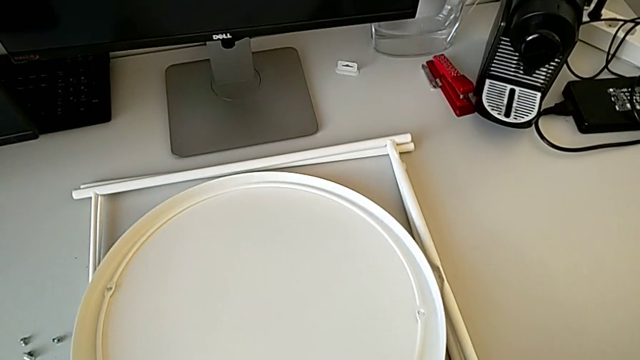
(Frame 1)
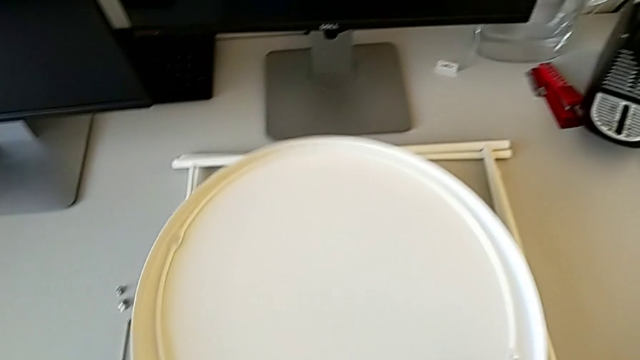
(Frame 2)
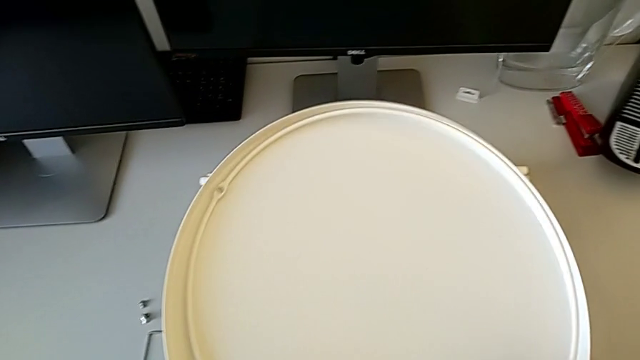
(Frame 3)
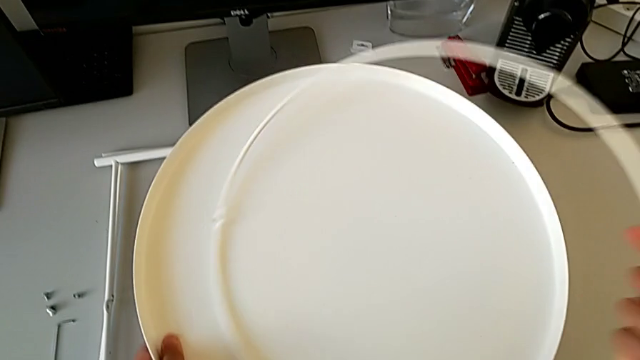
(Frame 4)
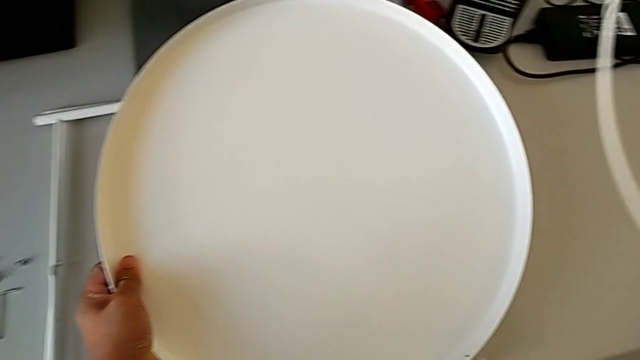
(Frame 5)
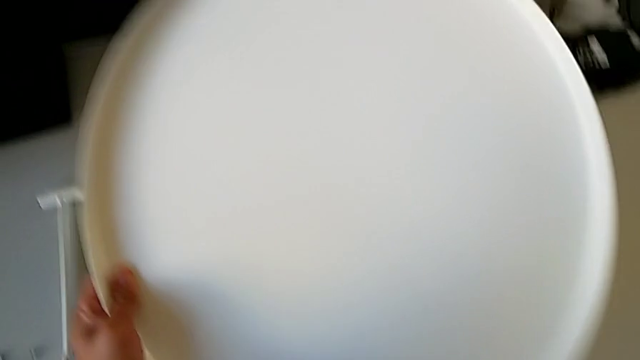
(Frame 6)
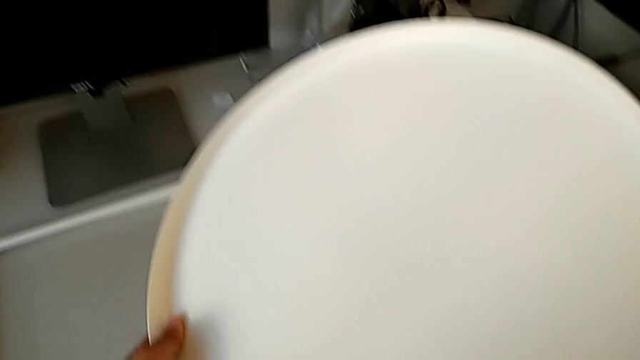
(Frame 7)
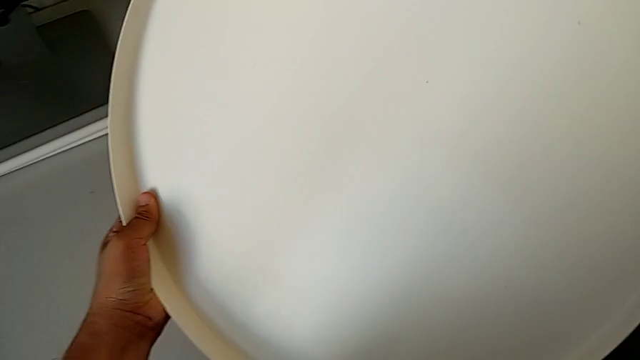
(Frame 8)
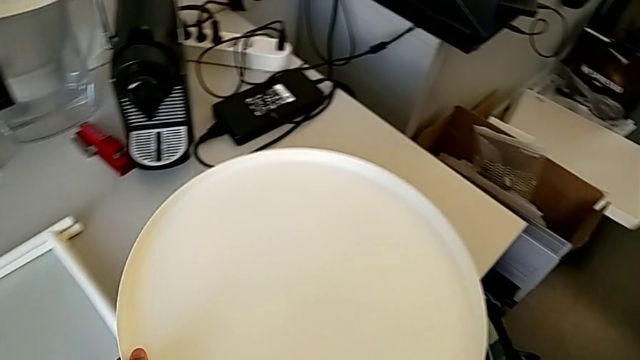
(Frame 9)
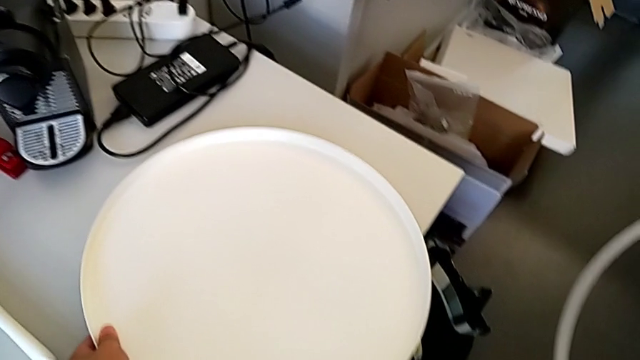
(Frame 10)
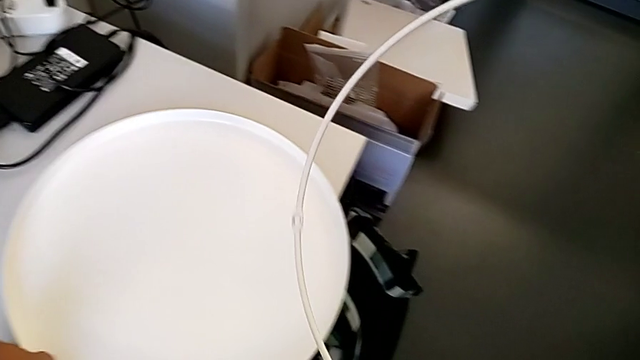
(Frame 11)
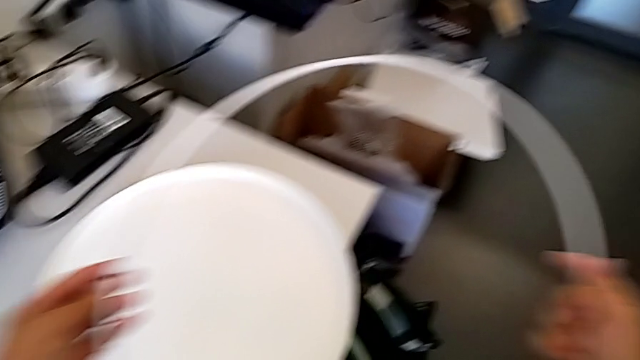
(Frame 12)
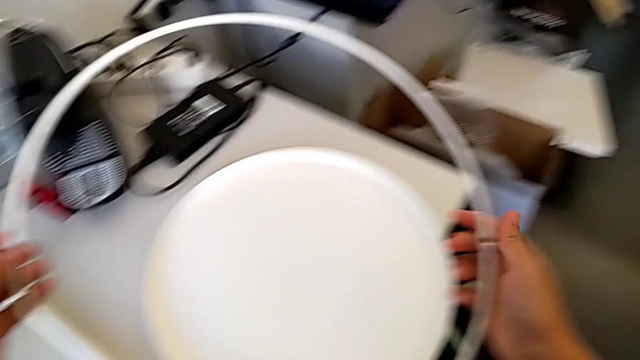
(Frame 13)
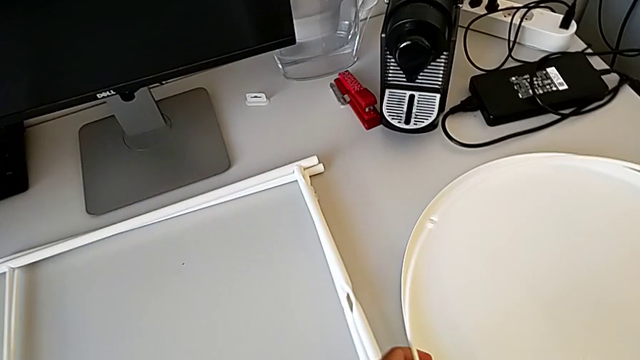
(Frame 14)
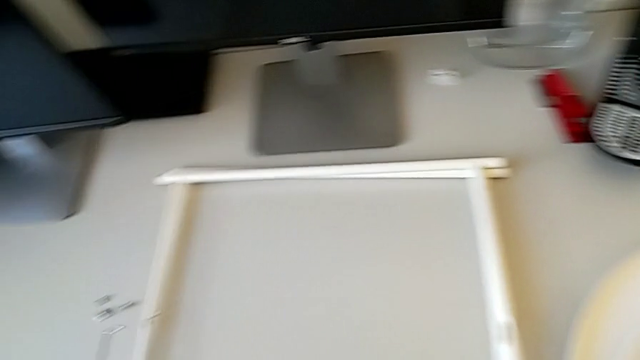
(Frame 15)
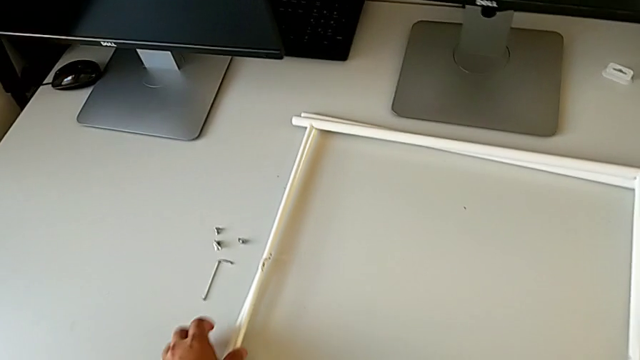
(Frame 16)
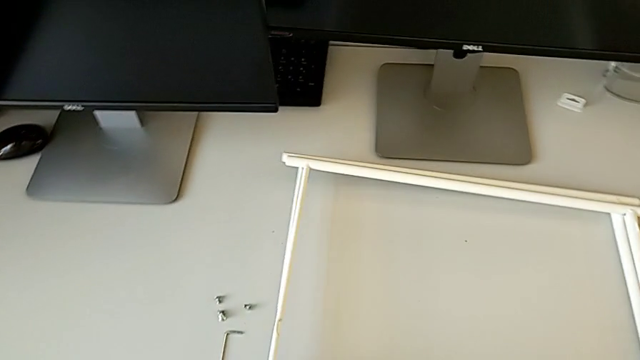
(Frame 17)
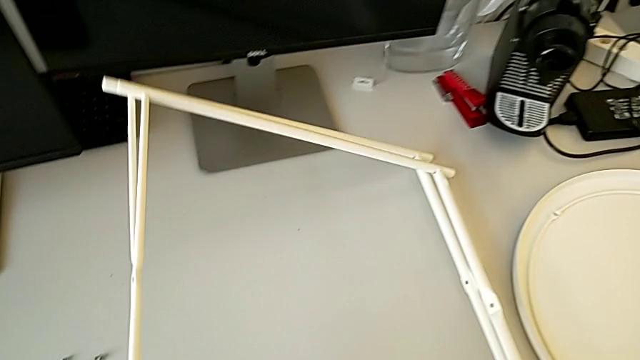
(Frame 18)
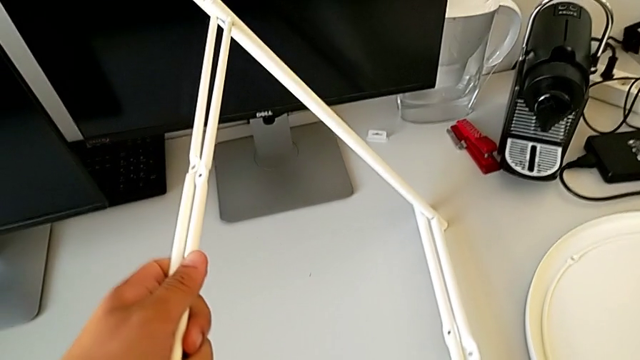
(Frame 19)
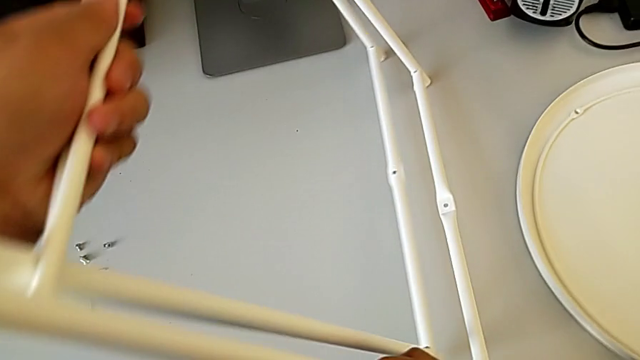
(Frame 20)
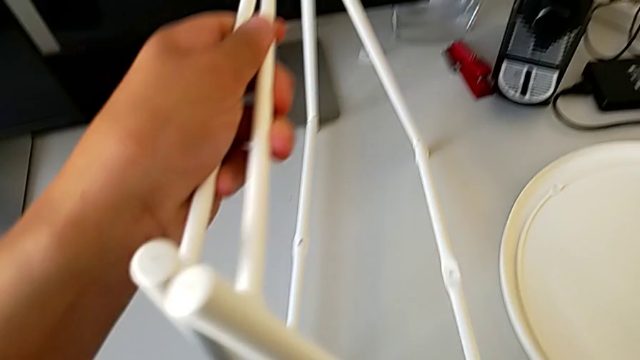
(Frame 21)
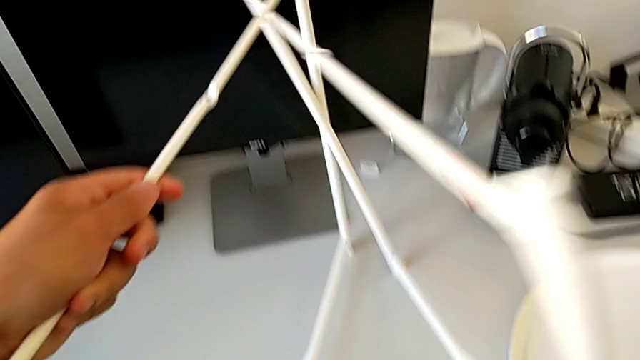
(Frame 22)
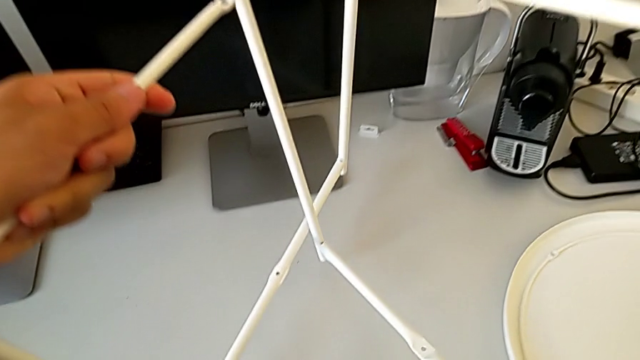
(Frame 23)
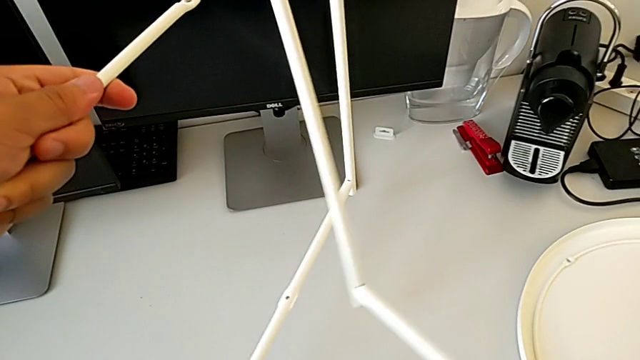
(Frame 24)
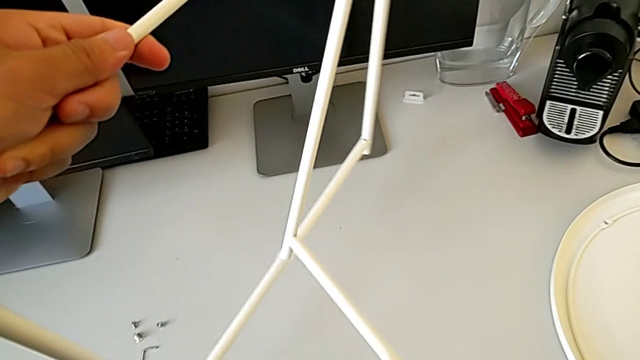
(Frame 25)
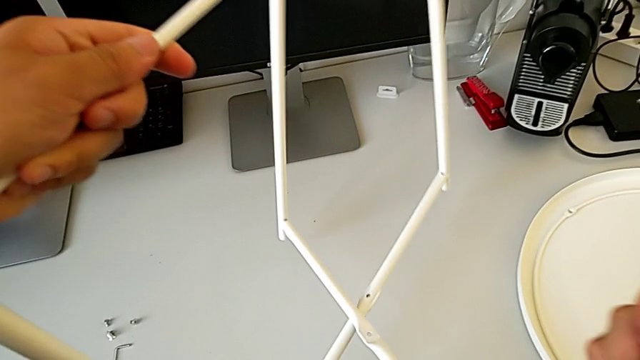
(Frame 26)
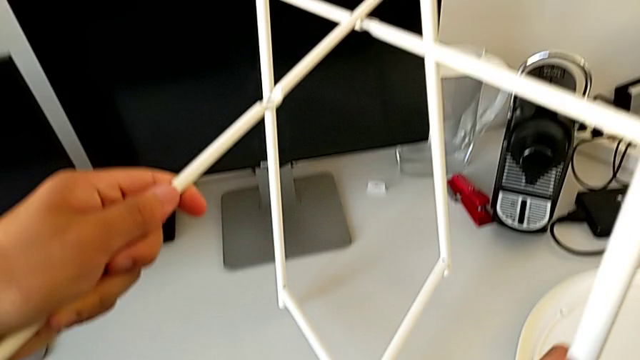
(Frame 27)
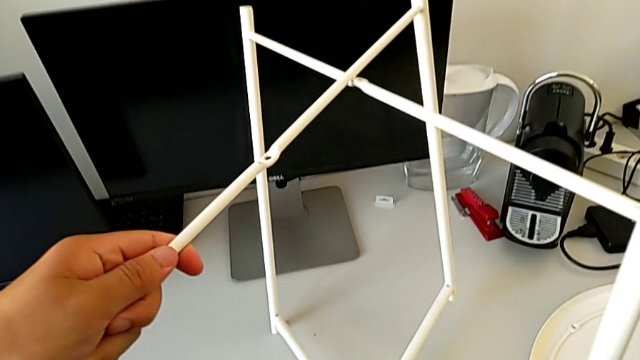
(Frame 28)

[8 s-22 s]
The camera wearer is assembling the legs. They grab the tray, grab the circle, place the tray, place the circle, grab the leg, lift it and align it.

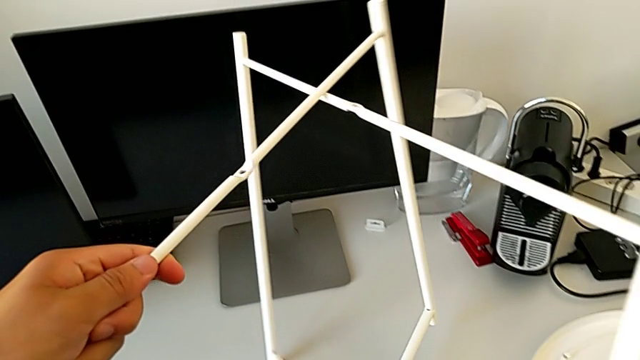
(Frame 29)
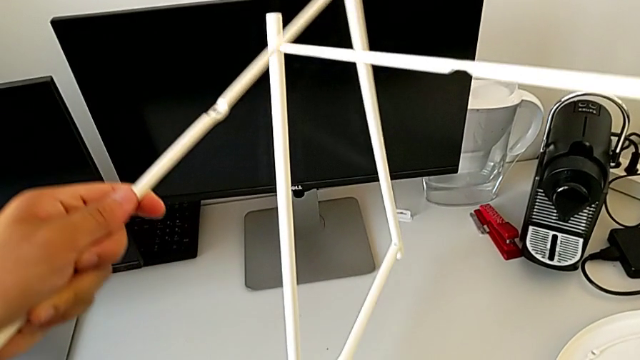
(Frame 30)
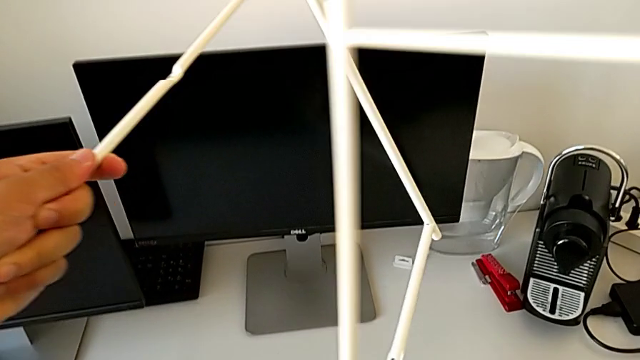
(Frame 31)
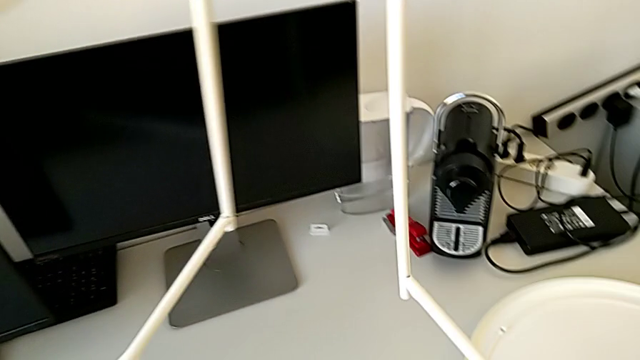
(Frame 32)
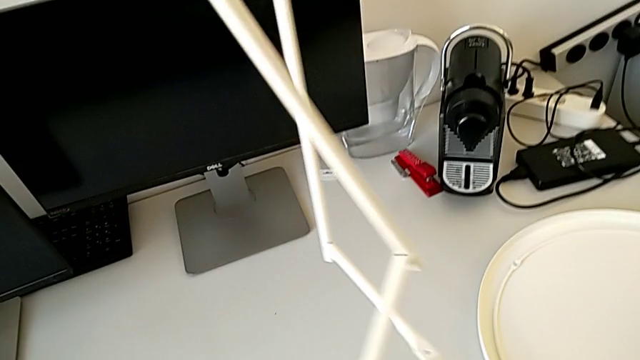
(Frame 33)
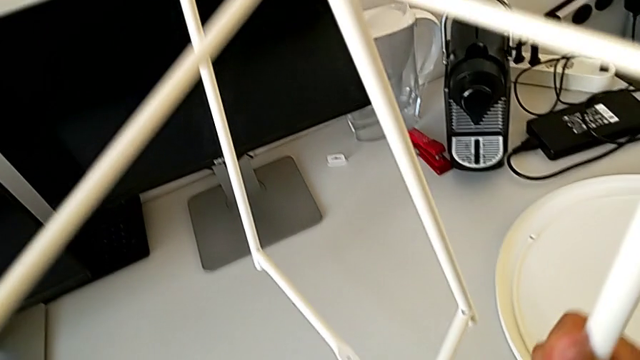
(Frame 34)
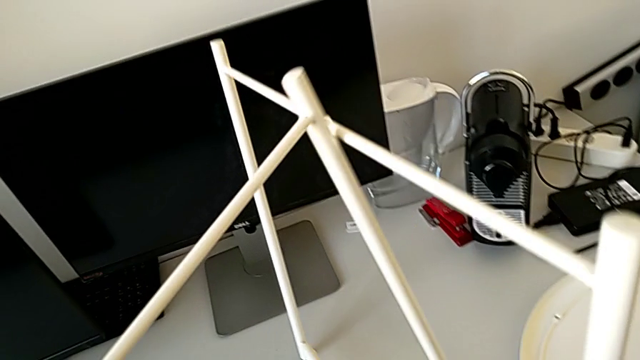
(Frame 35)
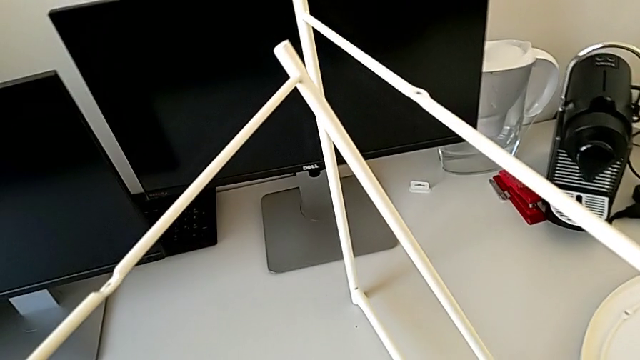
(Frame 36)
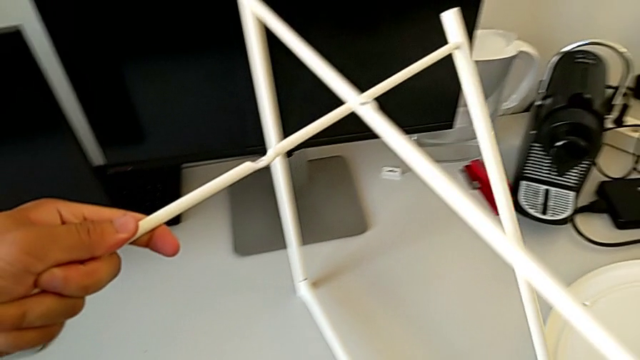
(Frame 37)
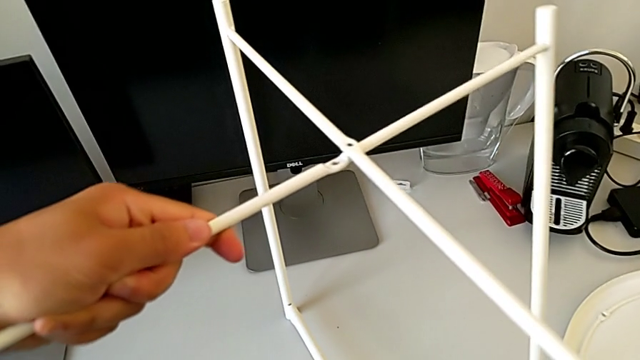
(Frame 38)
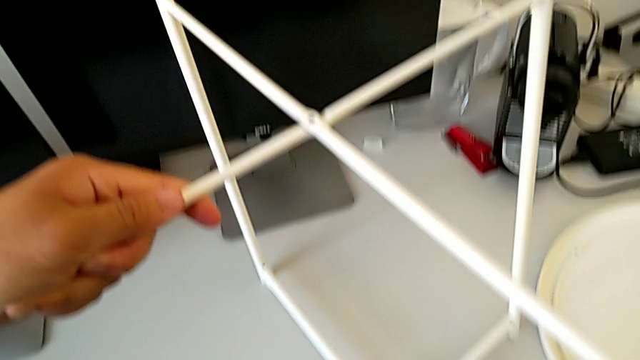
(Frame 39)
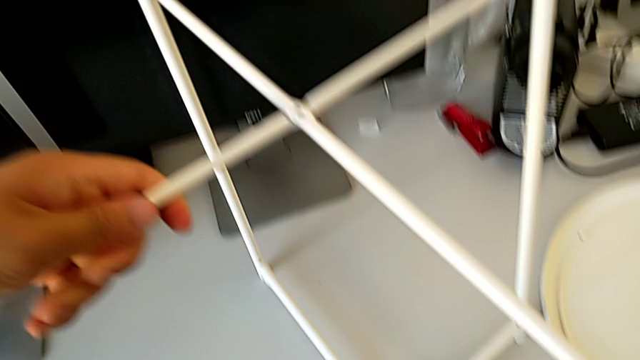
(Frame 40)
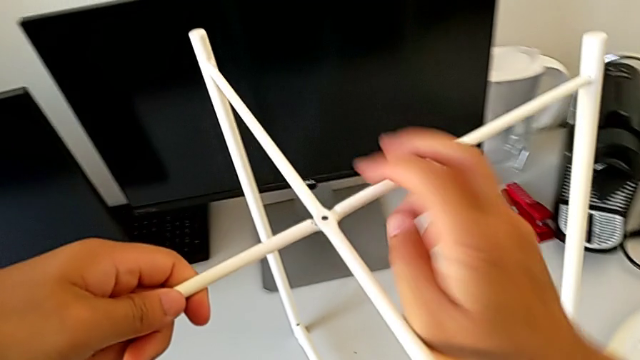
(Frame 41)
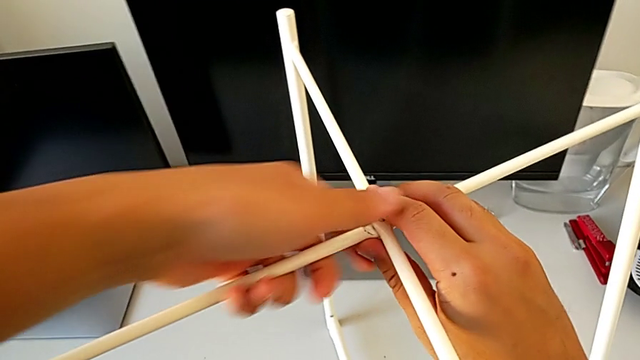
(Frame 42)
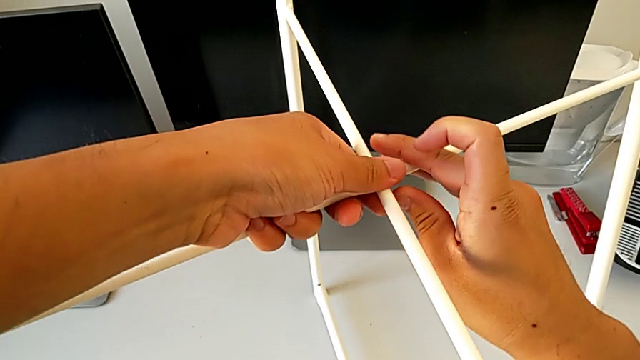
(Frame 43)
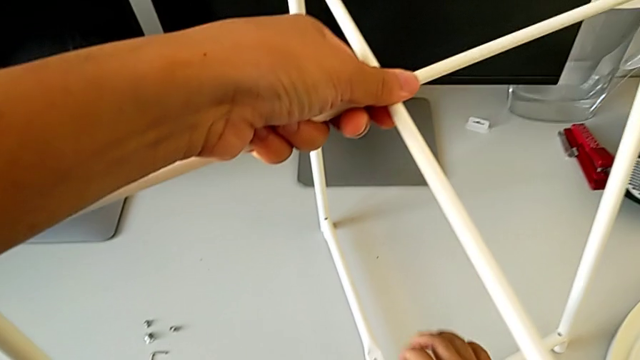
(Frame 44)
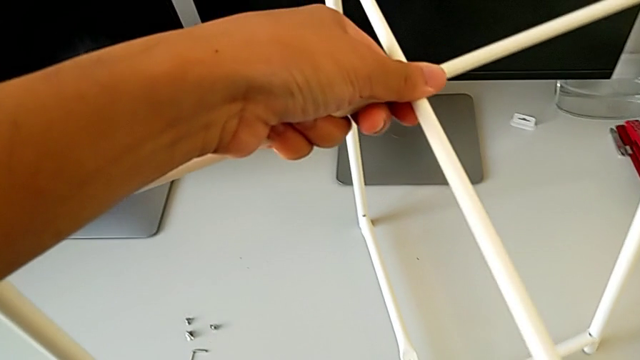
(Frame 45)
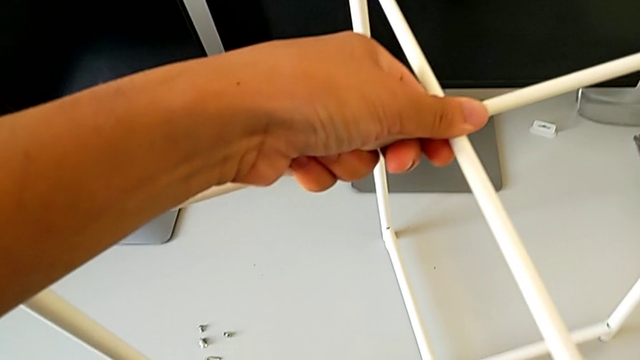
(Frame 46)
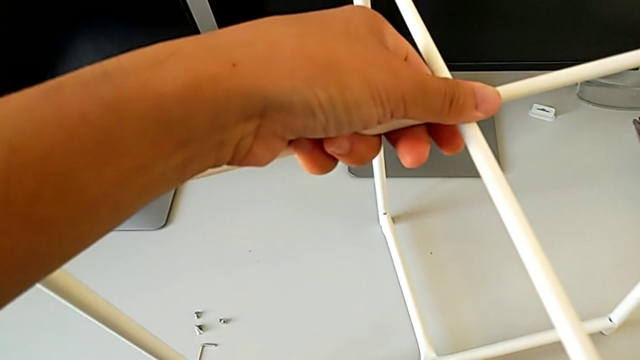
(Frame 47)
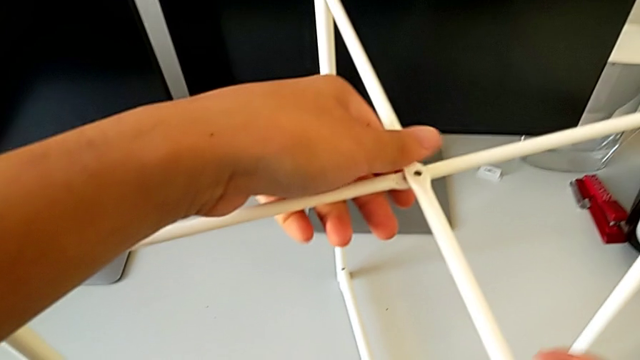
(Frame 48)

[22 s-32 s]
The camera wearer is assembling the legs. They withdraw the right leg and align the leg three times.
